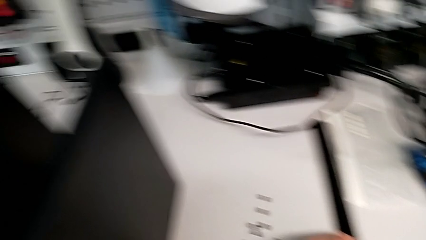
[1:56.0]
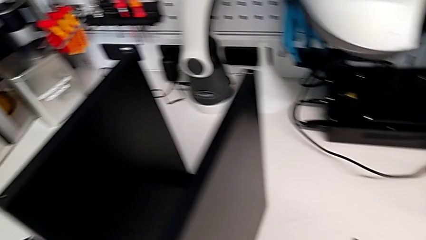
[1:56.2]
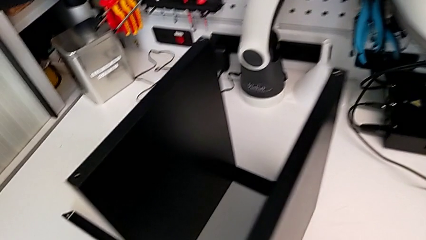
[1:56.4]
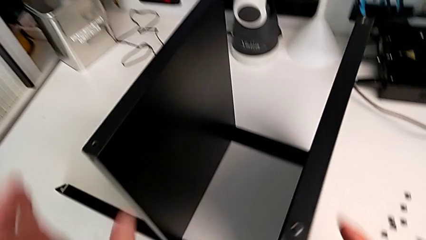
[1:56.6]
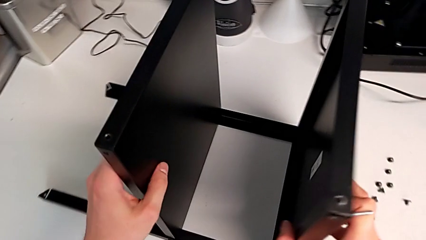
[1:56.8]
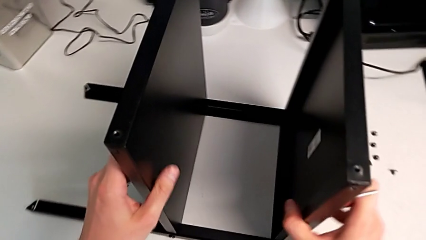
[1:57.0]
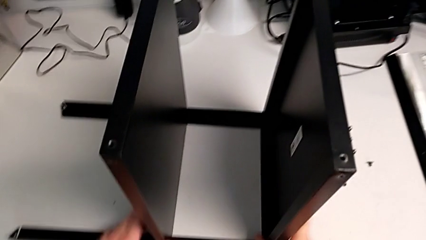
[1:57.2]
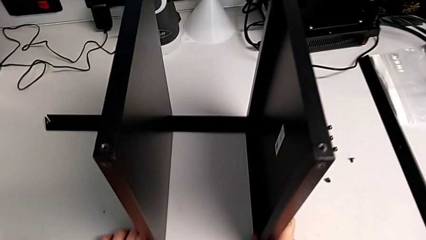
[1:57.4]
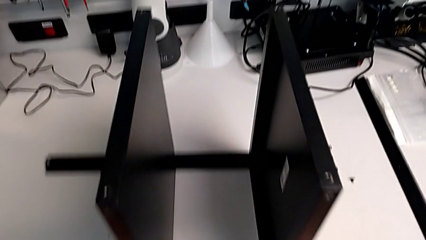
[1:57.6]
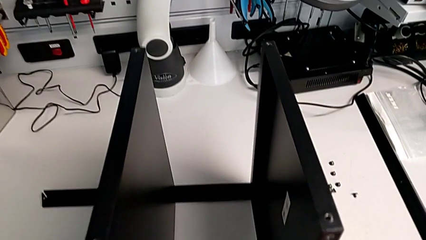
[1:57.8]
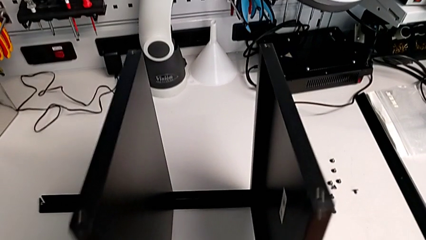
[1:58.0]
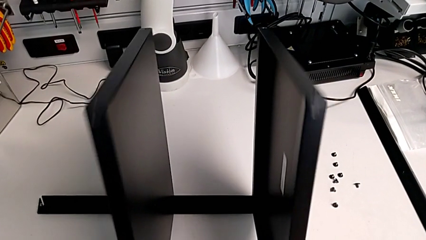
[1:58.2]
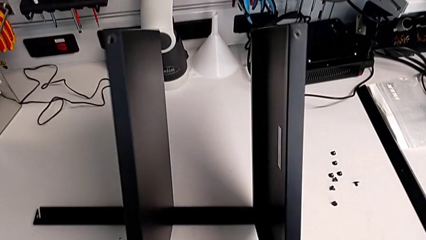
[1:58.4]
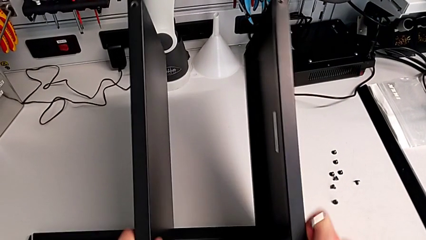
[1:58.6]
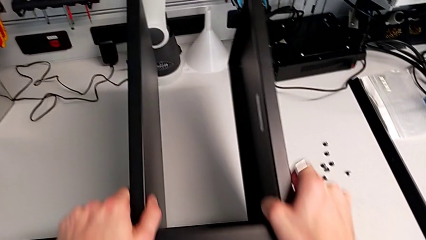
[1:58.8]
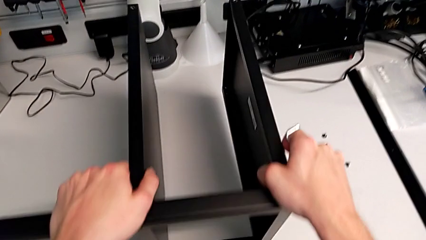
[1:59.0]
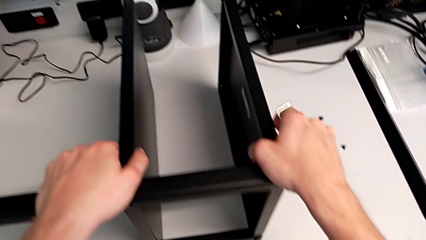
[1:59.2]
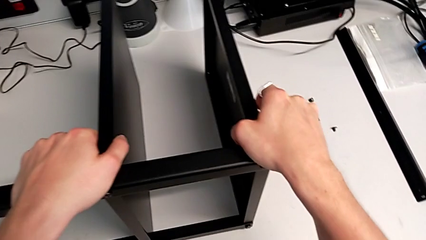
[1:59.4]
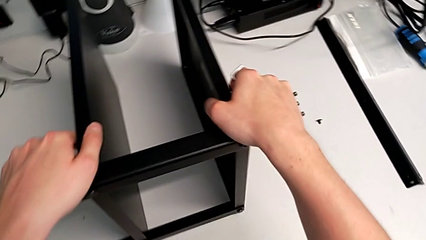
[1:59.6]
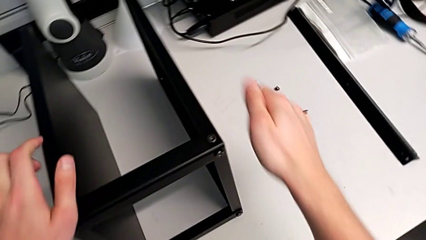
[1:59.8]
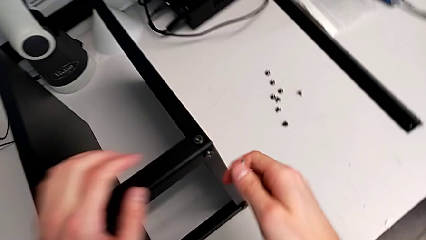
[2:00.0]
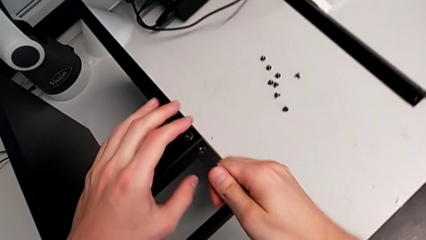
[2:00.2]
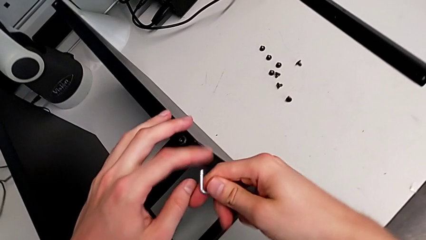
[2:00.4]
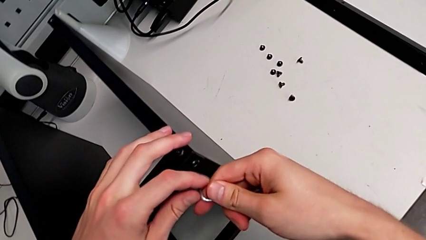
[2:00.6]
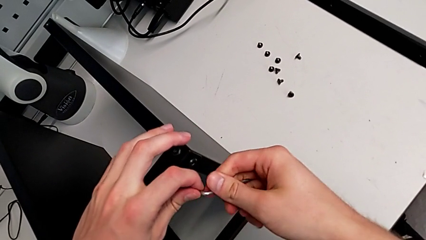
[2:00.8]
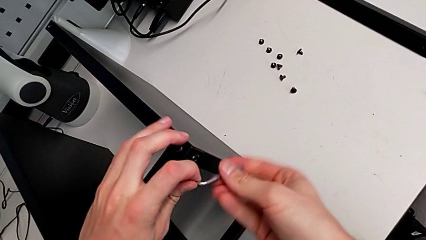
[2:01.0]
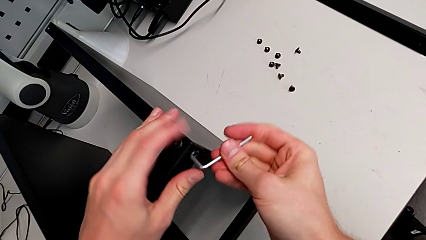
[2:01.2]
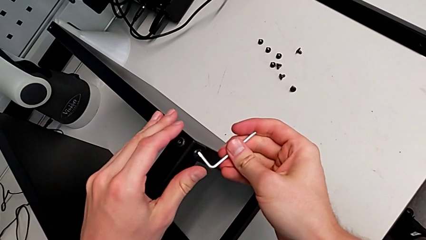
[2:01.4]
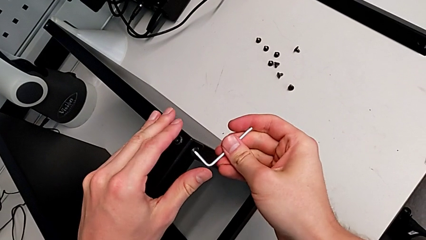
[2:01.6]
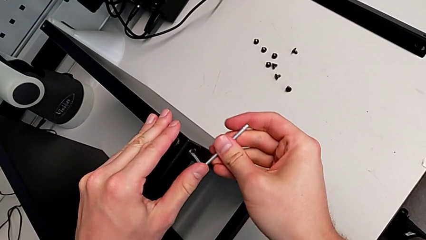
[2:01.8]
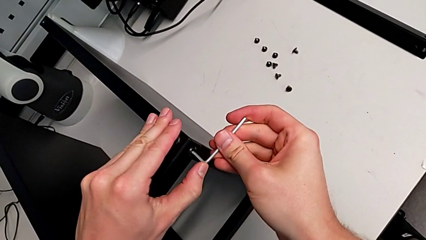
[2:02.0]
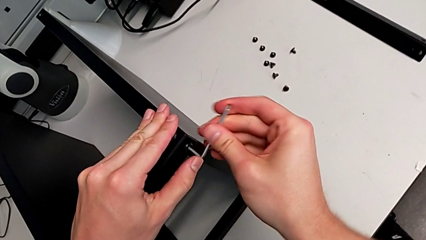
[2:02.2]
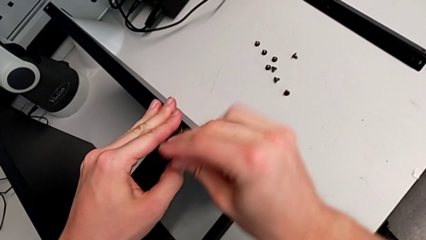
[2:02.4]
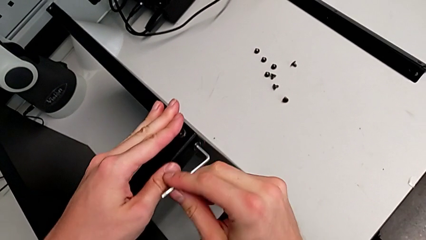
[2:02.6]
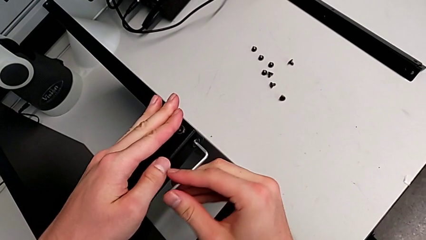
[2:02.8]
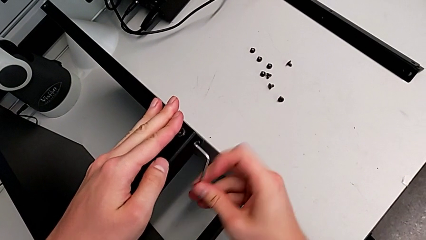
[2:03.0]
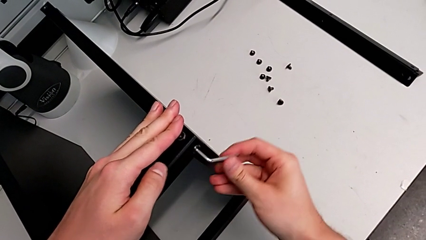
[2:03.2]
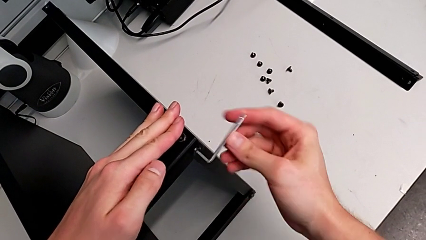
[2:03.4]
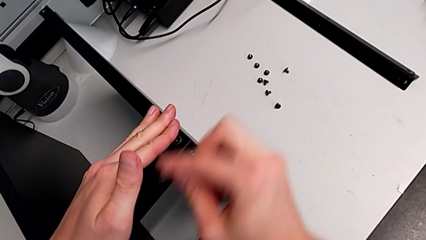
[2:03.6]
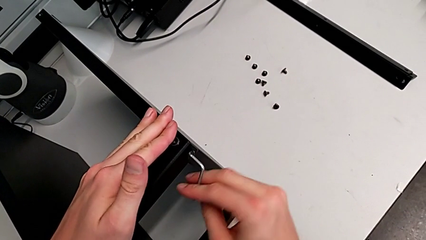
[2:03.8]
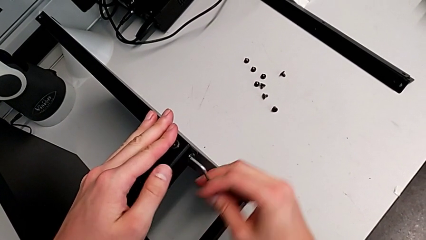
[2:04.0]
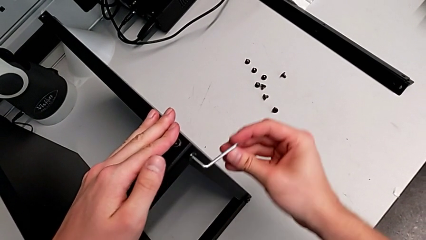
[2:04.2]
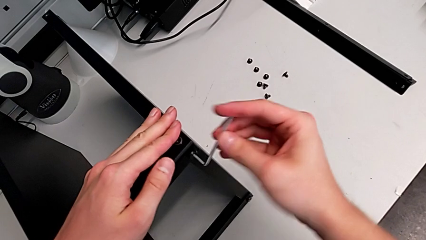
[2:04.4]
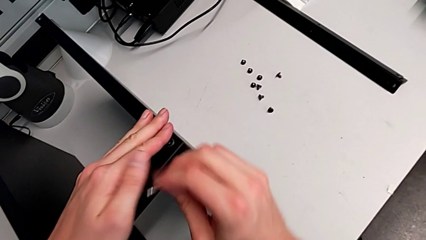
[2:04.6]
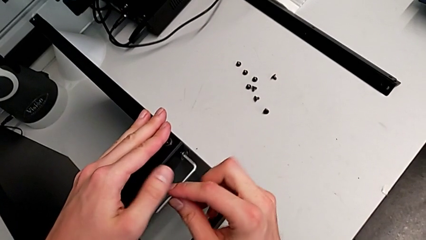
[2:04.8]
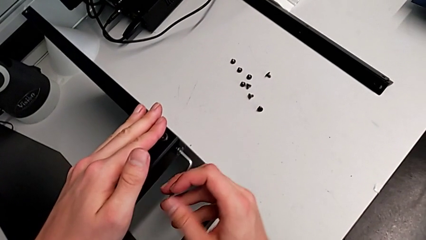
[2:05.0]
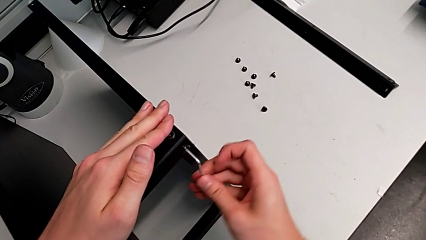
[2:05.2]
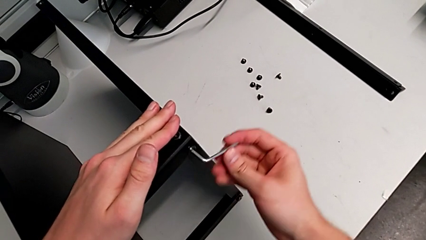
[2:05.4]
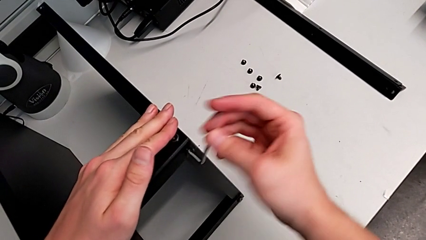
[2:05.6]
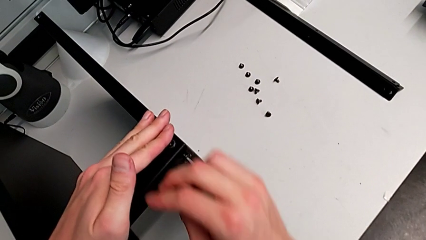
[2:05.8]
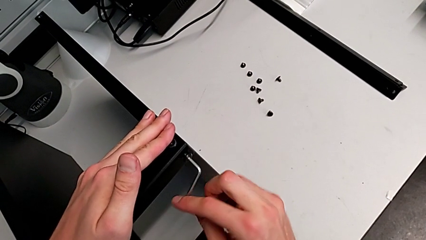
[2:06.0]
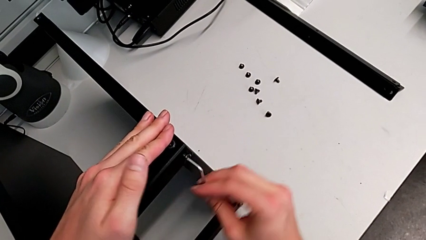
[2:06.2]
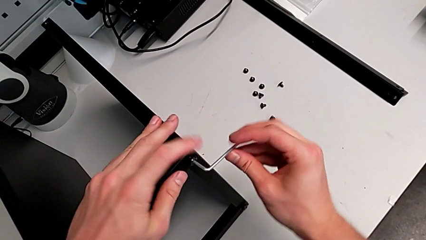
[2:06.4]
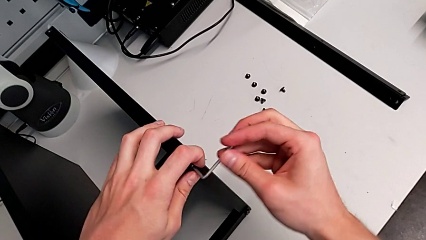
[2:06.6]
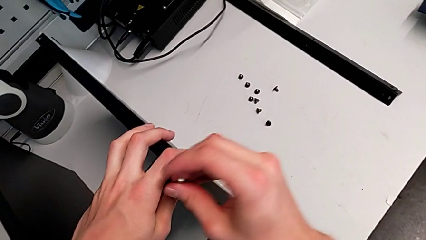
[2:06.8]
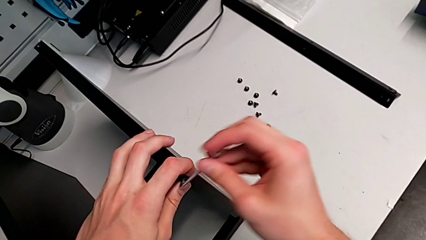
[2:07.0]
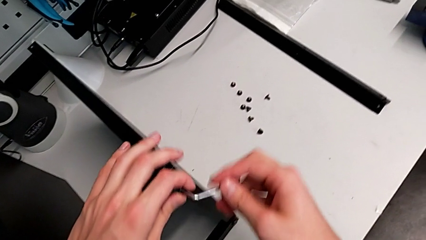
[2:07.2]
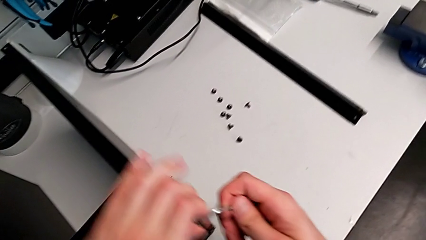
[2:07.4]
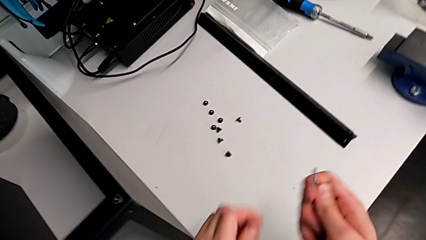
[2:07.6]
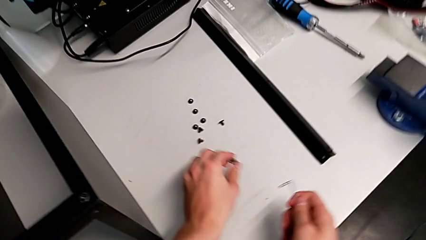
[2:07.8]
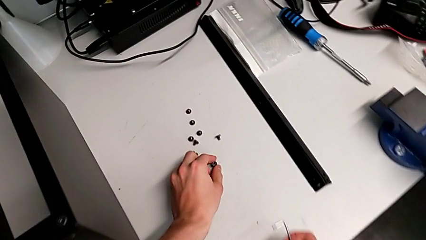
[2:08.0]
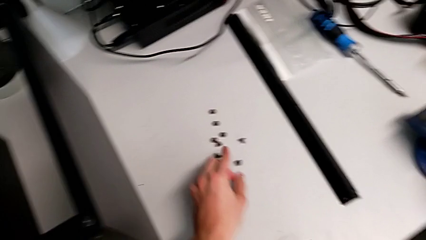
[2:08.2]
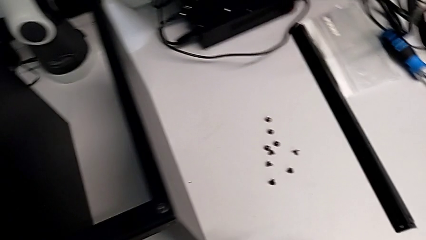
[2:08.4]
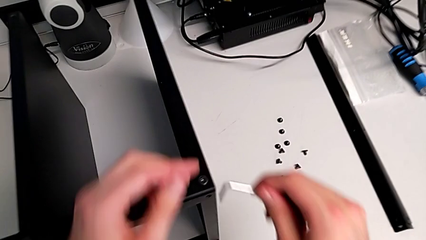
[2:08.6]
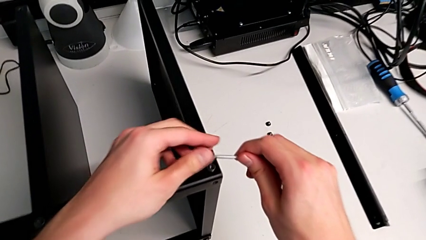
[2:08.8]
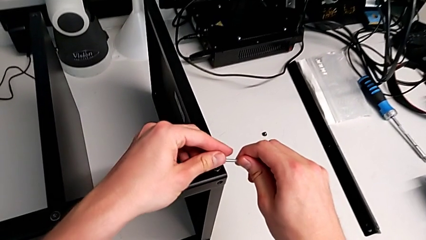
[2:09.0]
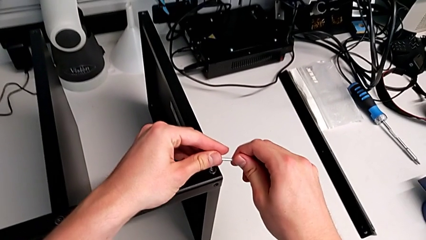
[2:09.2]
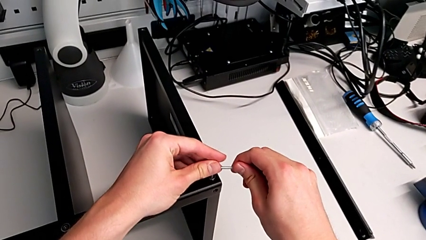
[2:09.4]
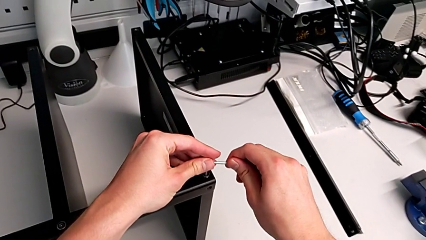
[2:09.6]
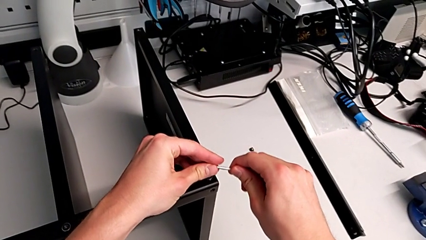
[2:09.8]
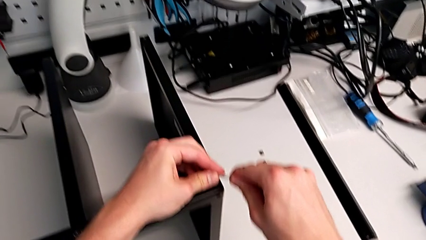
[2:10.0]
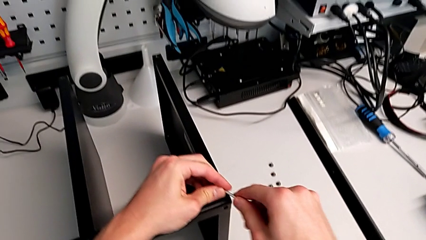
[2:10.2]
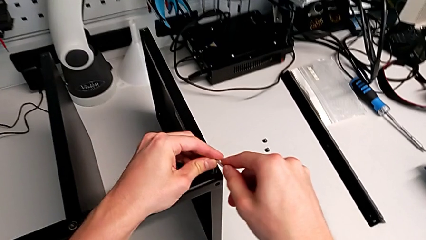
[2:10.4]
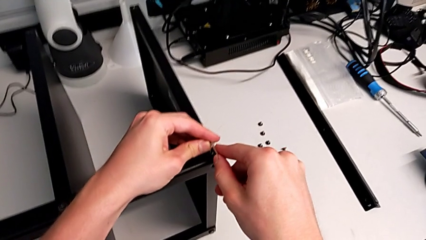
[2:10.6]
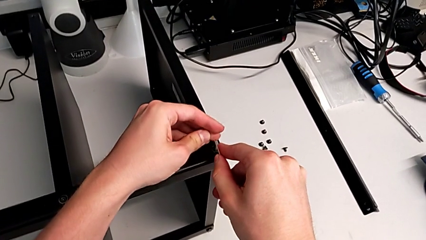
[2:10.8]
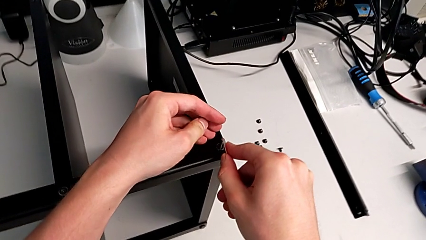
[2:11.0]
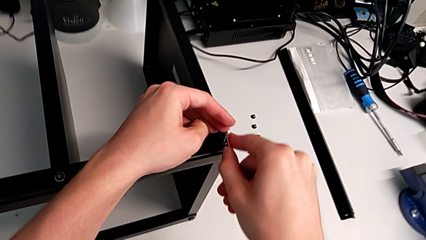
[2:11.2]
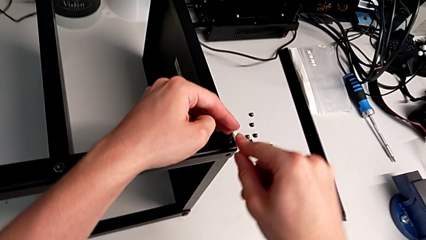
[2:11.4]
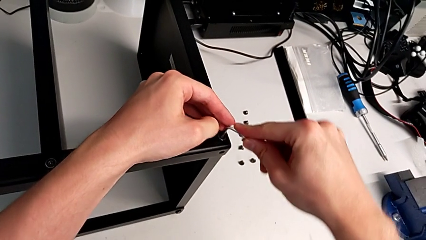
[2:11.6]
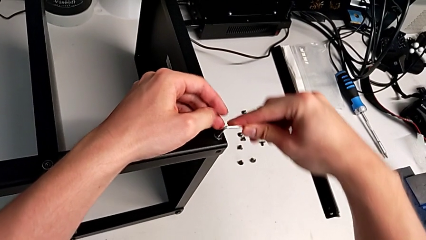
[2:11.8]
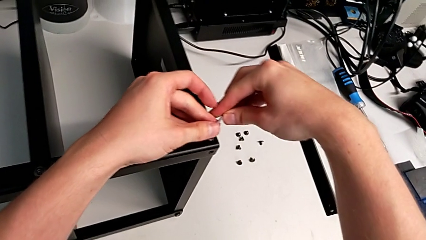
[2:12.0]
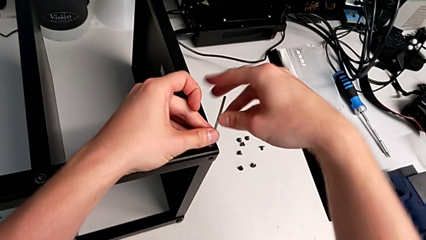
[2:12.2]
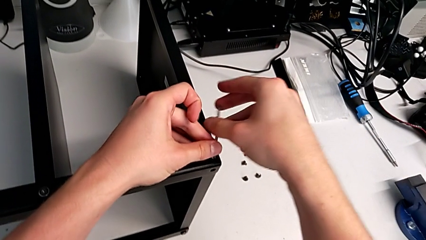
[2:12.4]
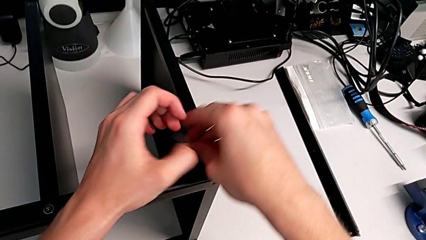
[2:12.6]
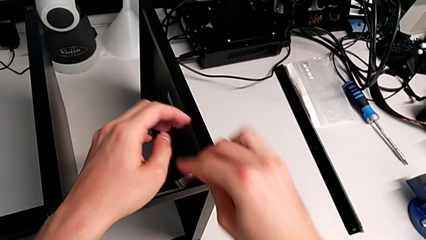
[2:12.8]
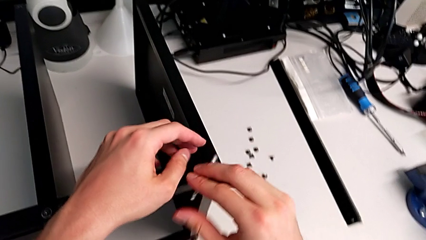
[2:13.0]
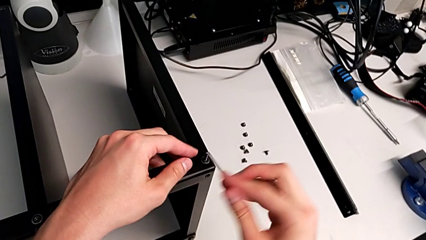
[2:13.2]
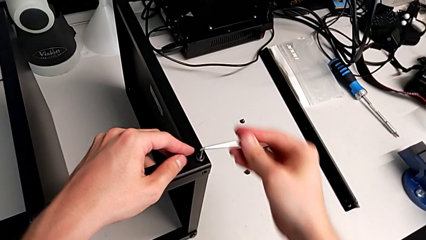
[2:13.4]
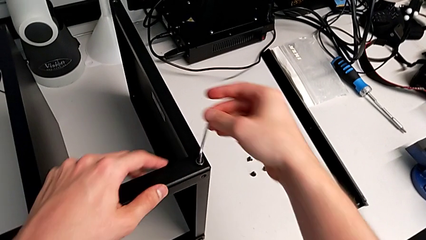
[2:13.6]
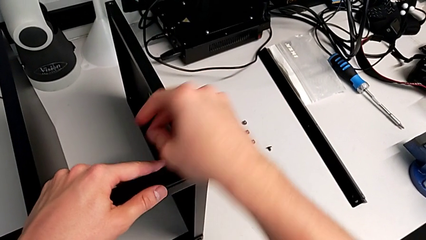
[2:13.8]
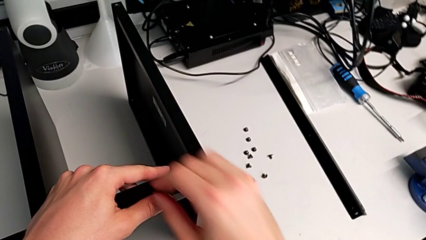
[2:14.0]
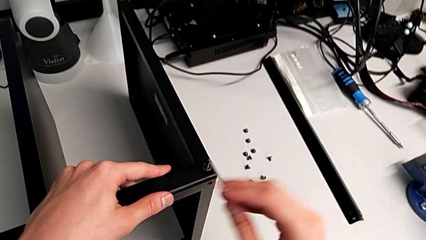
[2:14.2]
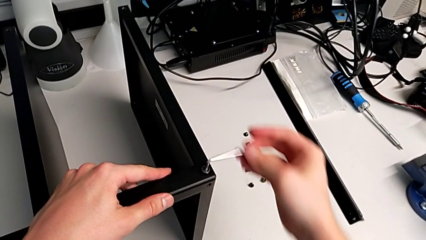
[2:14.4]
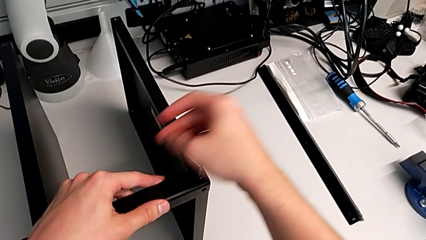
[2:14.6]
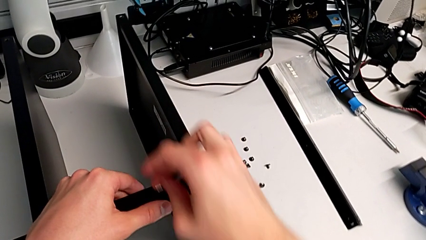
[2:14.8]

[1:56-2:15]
The camera wearer is disassembling the third leg. They grab the nightstand, rotate it, insert the Allen wrench, unscrew the hex socket head, disassemble it twice, place it, insert the Allen wrench and begin to unscrew the hex socket head.
